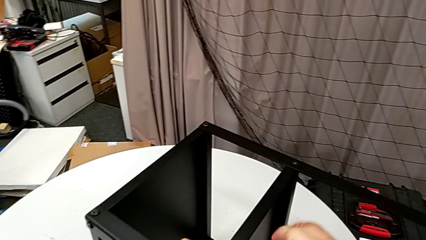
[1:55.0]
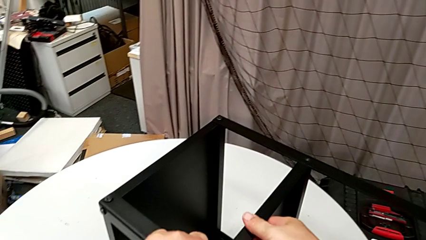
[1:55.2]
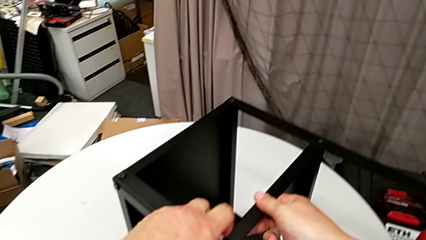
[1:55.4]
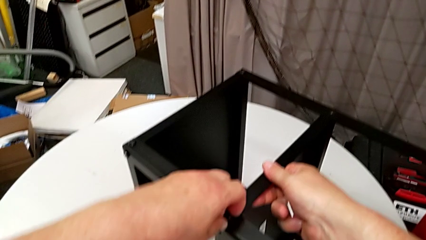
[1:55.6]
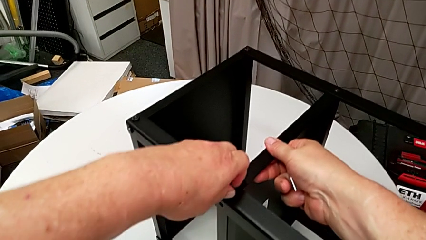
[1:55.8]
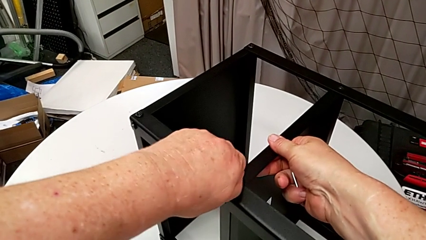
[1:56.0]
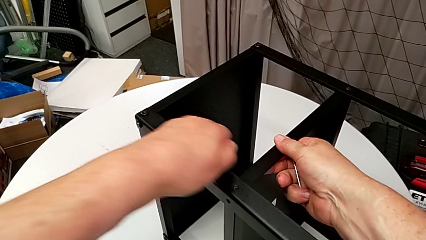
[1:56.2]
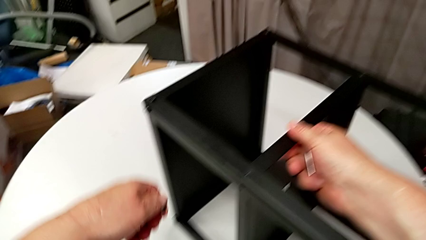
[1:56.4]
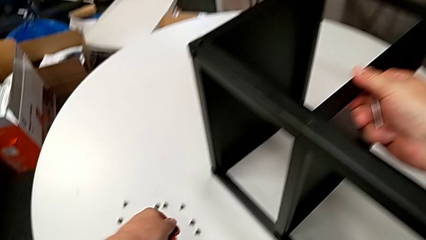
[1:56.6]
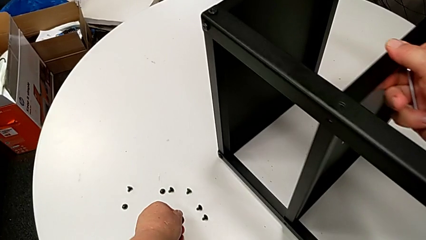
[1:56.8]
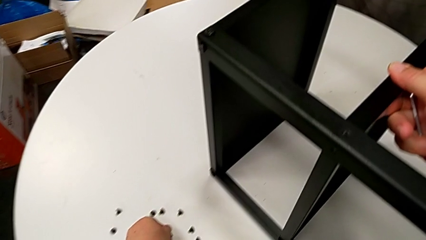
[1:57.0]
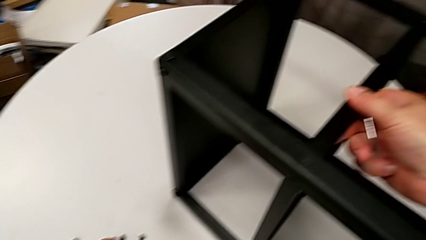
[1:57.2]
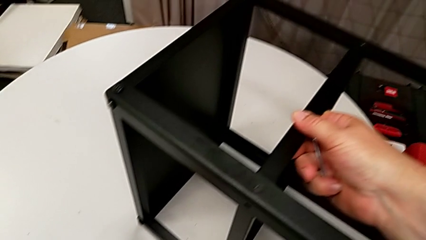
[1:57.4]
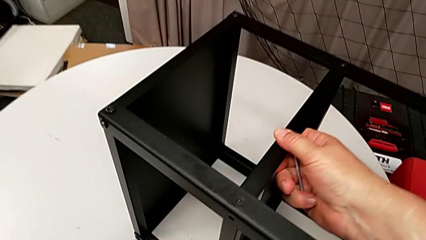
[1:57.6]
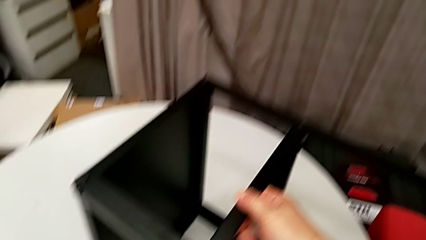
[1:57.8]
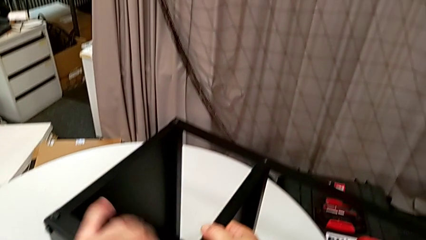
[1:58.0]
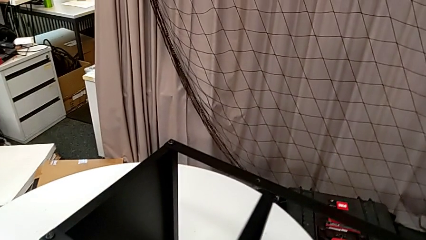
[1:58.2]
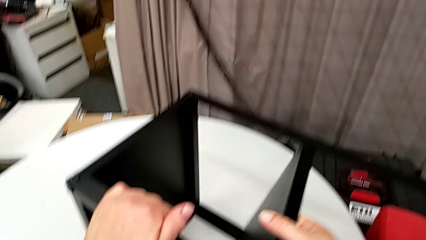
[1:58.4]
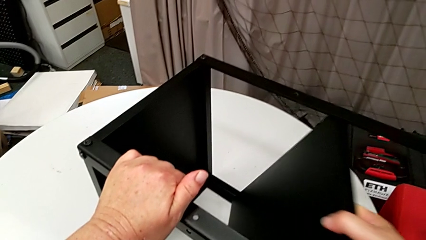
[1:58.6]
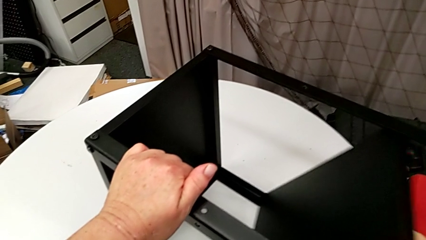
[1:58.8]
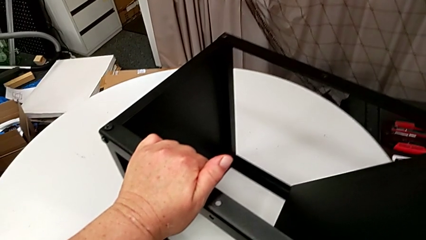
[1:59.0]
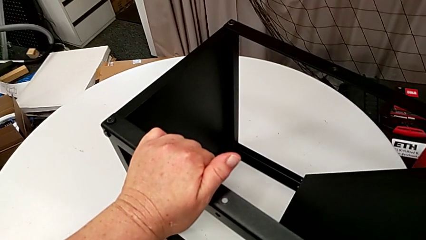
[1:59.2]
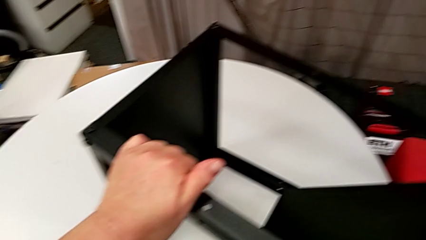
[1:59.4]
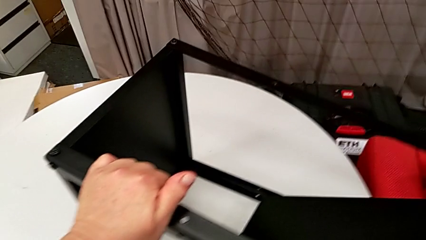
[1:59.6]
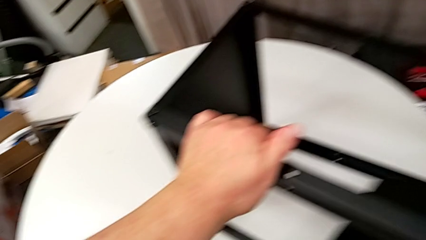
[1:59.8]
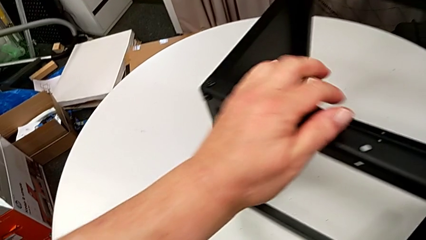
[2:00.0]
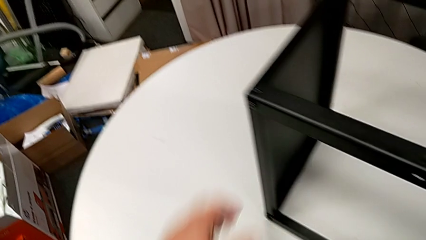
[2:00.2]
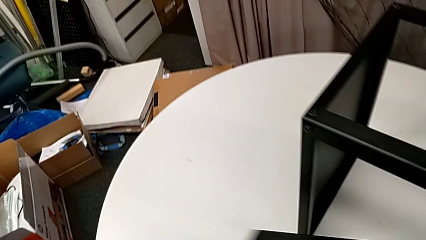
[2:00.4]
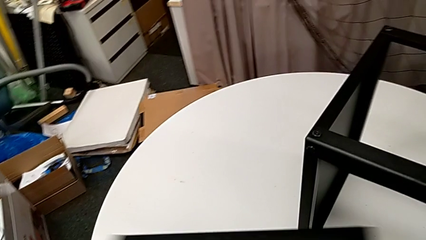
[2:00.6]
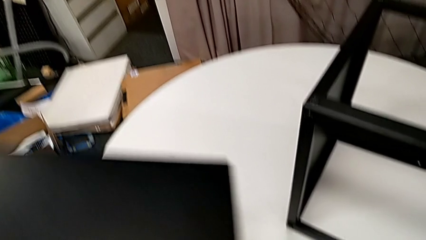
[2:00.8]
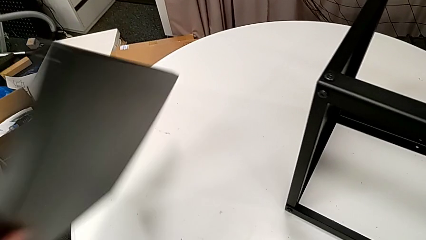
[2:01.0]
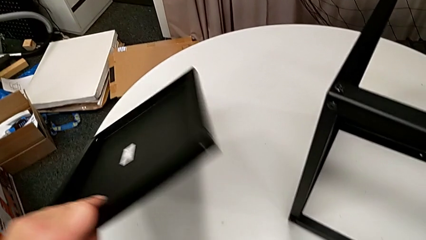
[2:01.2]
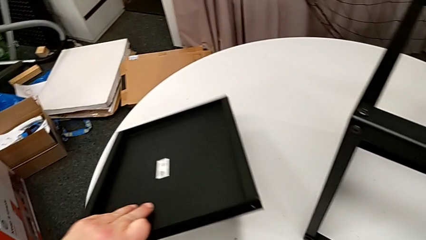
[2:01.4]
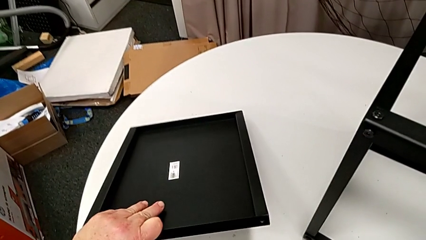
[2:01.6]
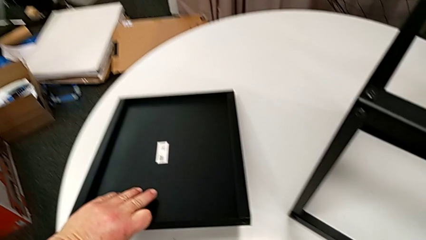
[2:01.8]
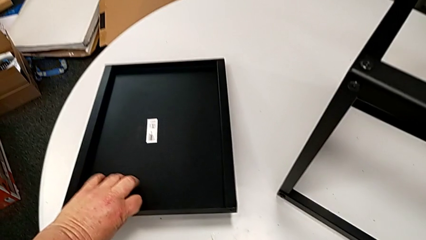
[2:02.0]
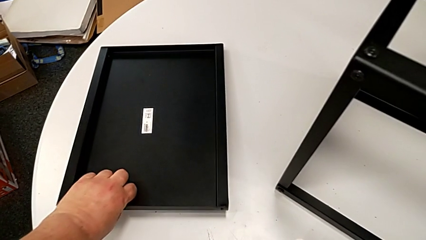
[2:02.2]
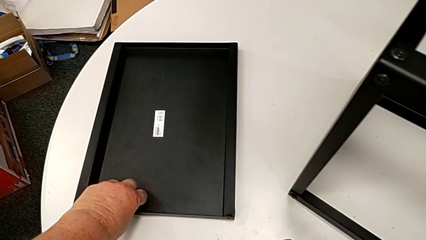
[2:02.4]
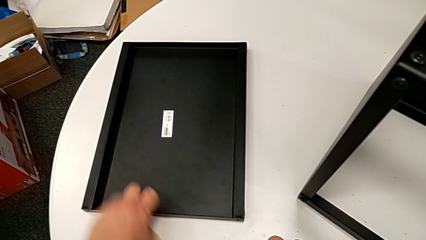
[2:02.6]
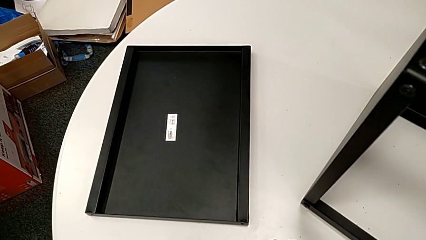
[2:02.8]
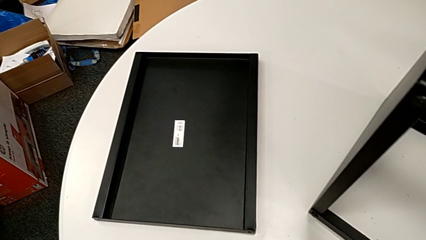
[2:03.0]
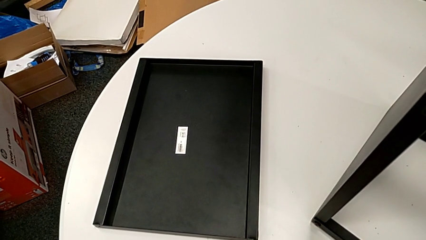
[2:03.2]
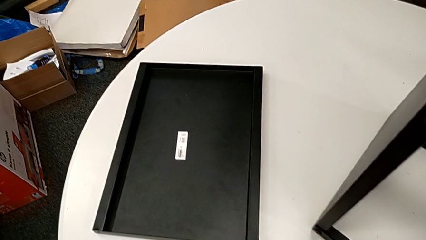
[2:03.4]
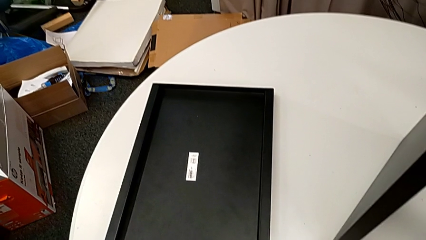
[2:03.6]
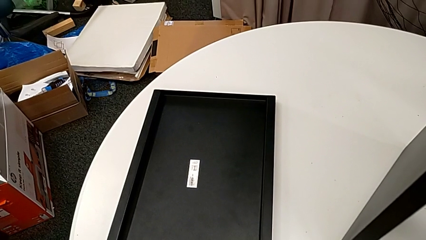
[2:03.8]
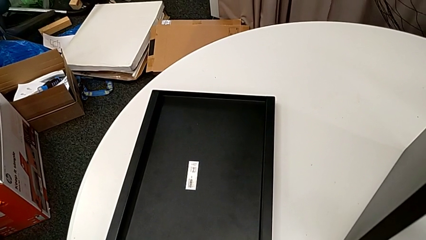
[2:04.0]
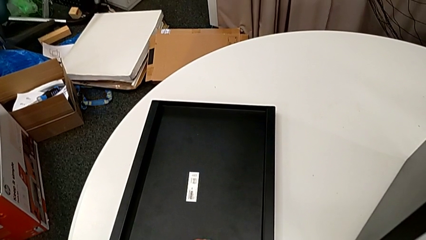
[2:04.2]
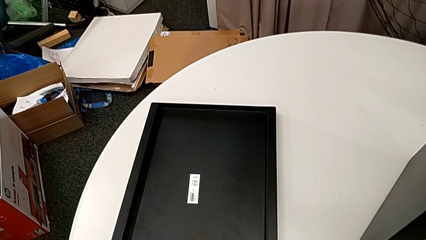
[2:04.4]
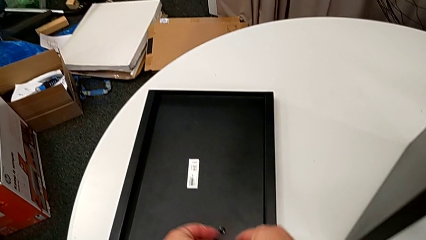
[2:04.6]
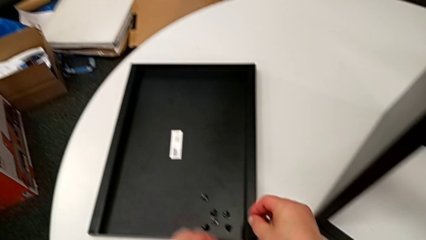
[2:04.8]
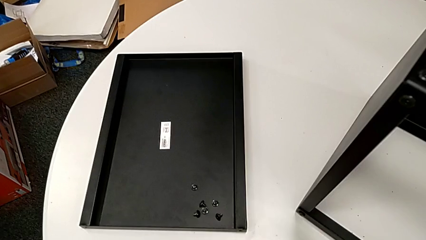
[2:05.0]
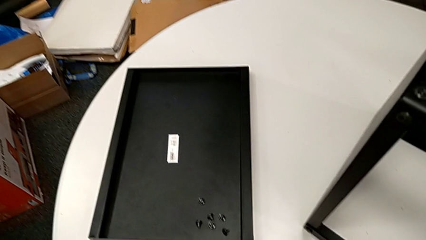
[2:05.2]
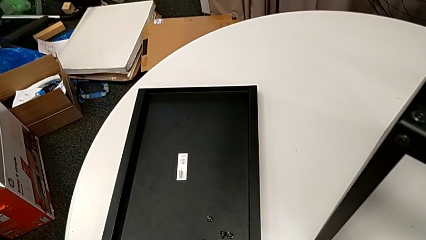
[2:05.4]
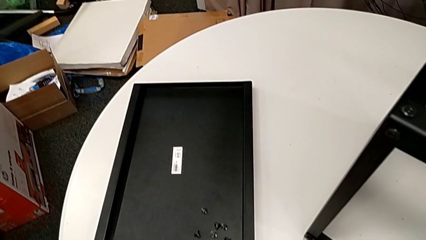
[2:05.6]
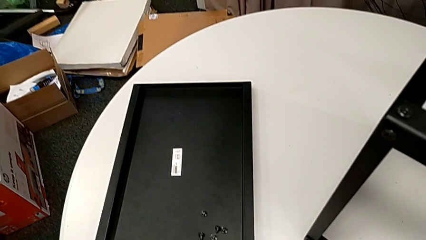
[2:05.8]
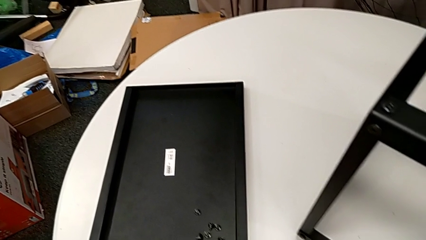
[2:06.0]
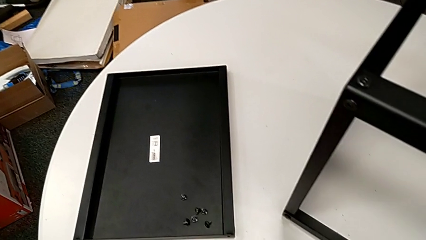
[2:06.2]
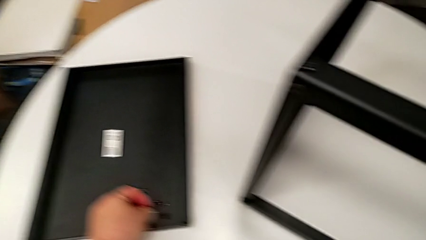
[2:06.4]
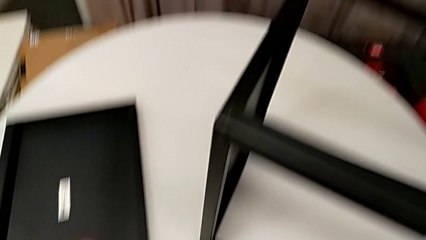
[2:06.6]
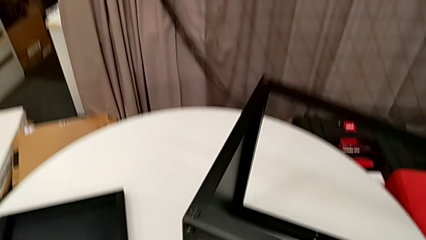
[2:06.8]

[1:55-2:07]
The camera wearer is disassembling the plate of the table. They unscrew the hex socket head, disassemble it, place it, disassemble the tray, place it and align the hex socket head.

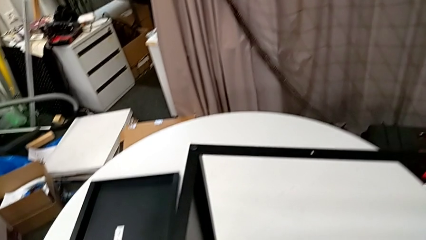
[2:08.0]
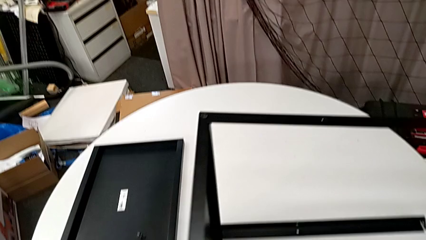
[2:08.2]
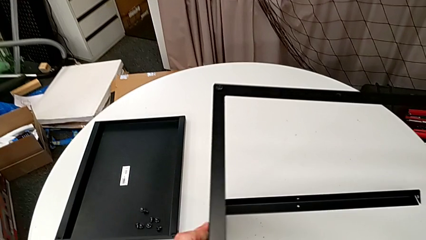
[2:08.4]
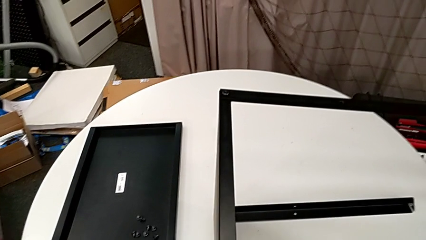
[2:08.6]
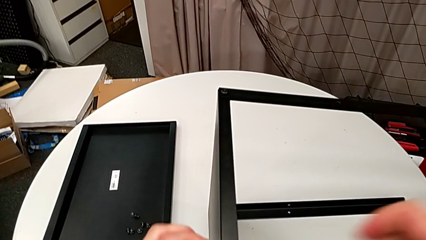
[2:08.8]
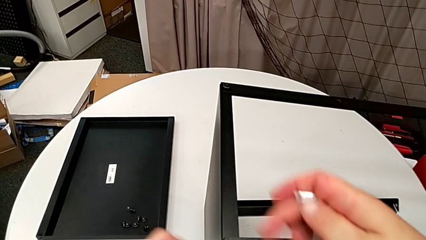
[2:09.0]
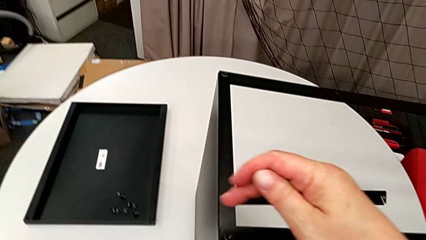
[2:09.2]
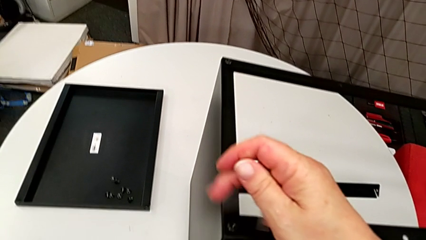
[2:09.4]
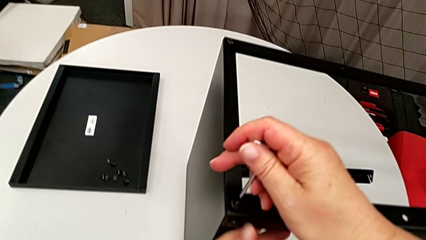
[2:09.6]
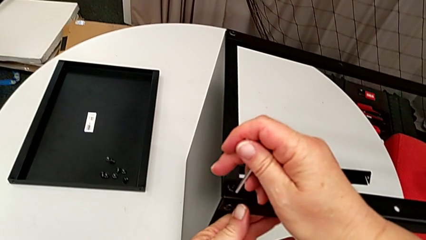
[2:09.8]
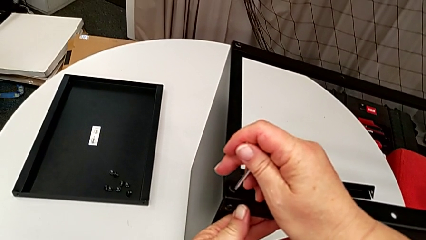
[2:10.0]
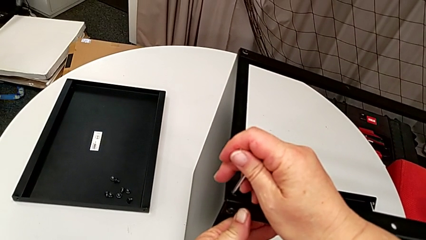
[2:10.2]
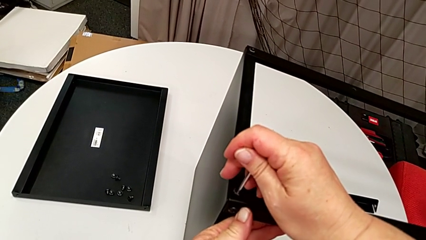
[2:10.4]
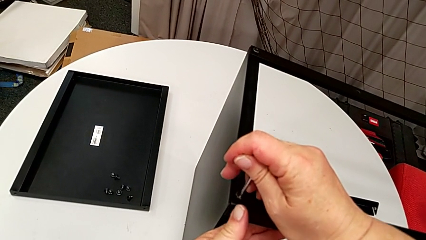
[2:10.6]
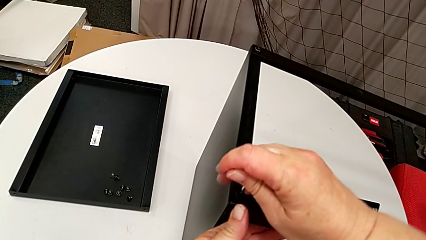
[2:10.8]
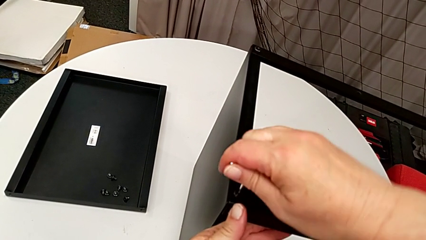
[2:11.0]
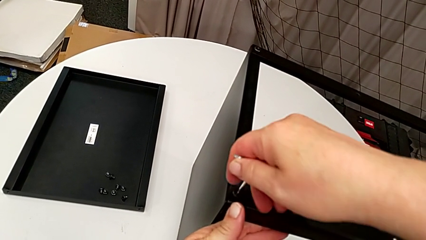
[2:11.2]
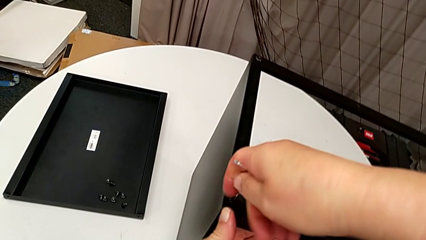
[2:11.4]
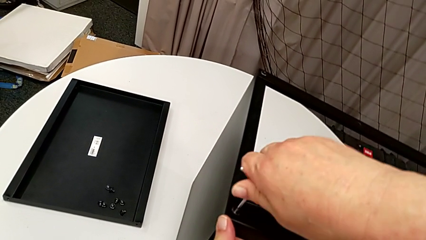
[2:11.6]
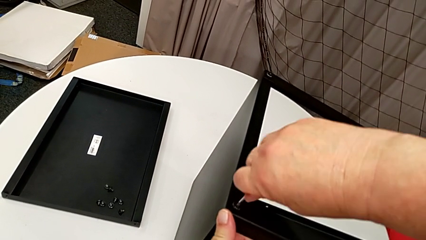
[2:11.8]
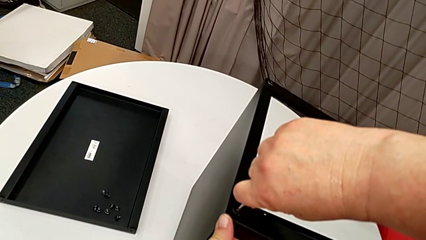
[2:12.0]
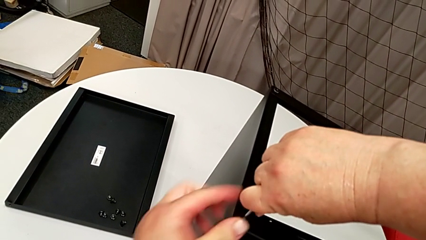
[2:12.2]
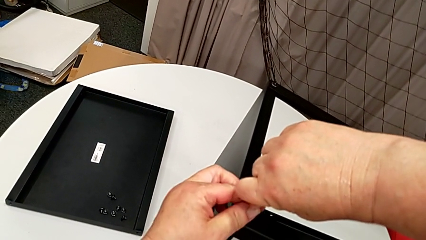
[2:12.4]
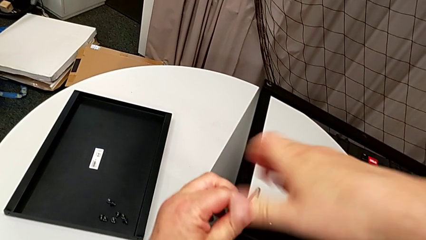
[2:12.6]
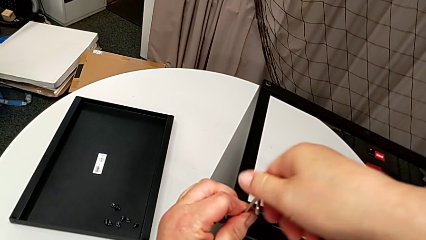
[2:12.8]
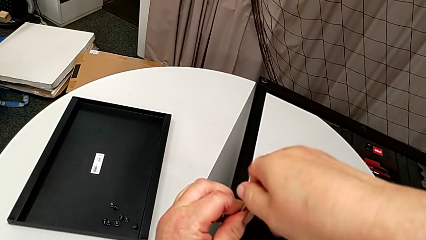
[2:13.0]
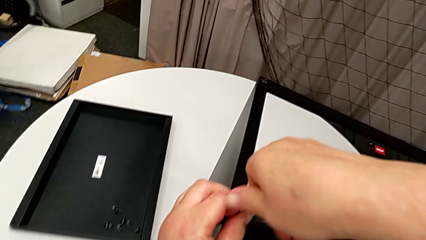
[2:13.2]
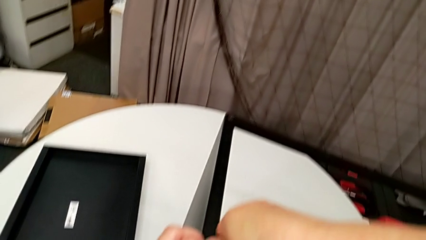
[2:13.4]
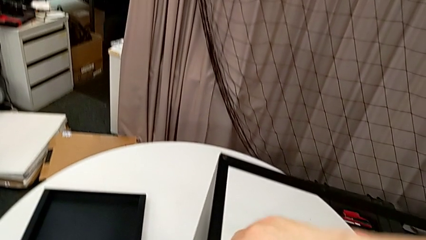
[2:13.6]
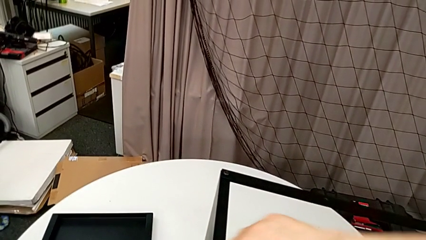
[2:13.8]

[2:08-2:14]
The camera wearer is disassembling the first leg of the table. They slide the nightstand, insert the Allen wrench and begin to unscrew the hex socket head.
